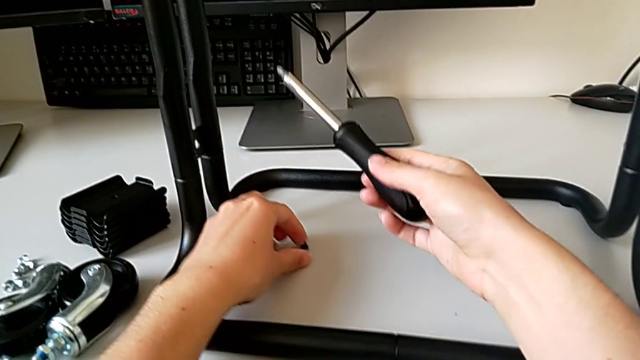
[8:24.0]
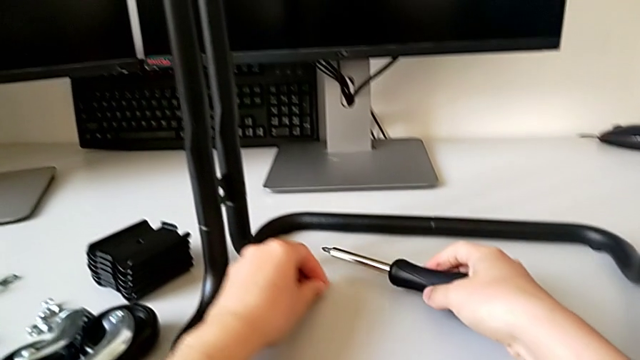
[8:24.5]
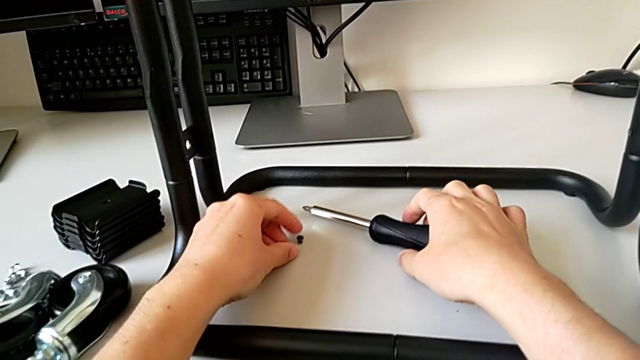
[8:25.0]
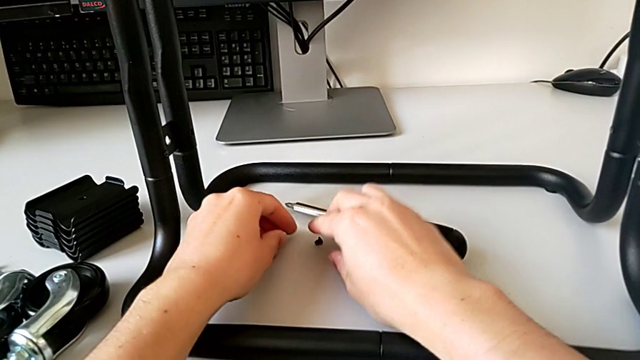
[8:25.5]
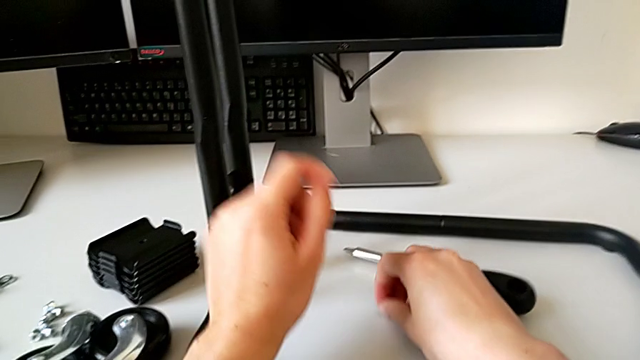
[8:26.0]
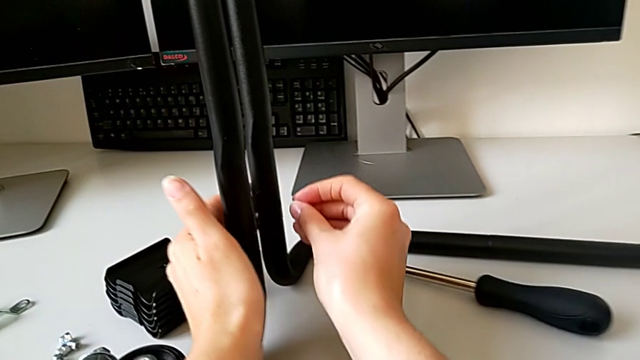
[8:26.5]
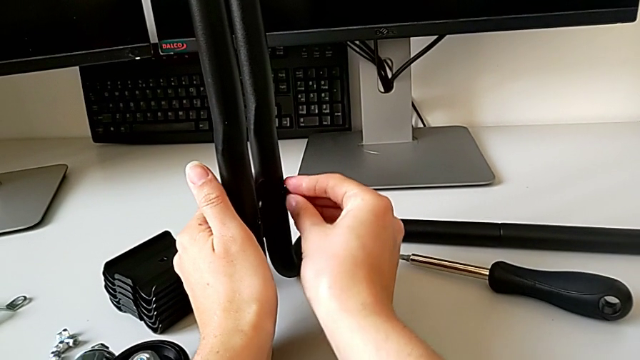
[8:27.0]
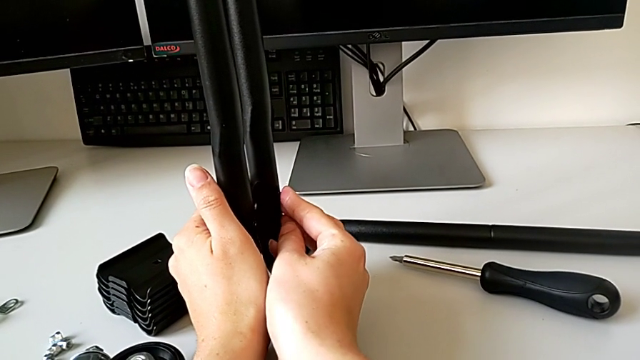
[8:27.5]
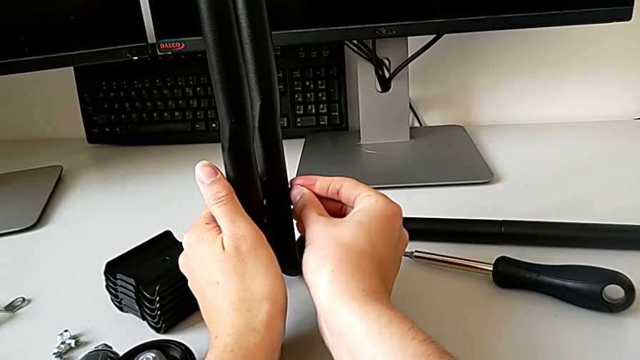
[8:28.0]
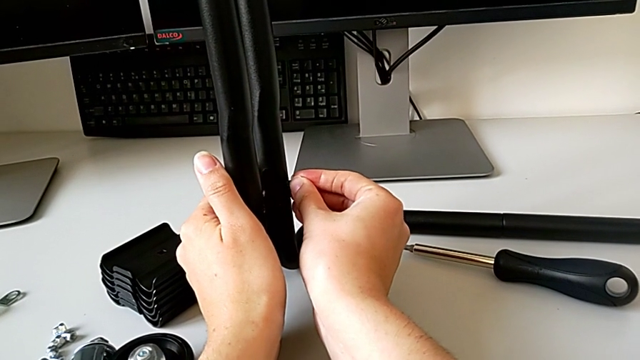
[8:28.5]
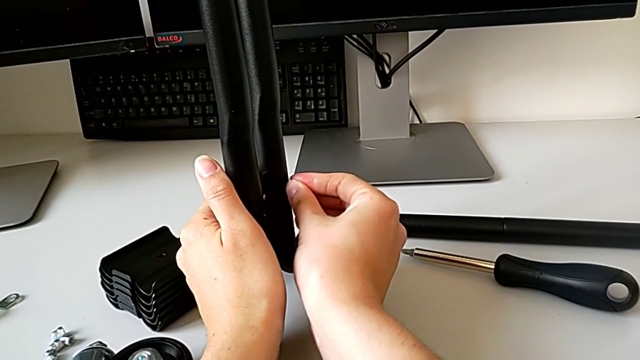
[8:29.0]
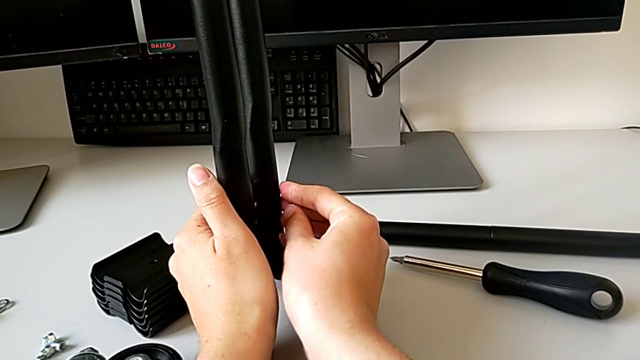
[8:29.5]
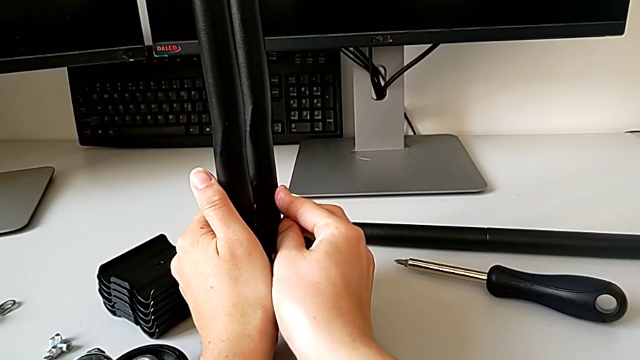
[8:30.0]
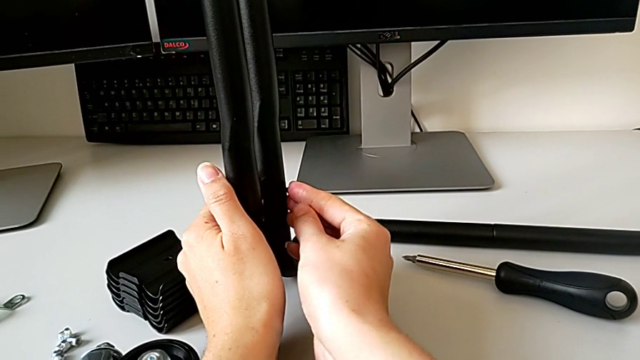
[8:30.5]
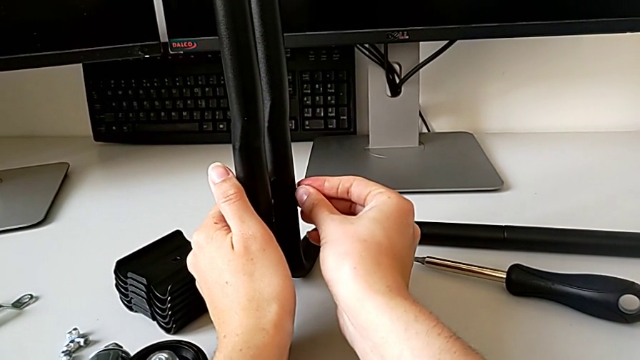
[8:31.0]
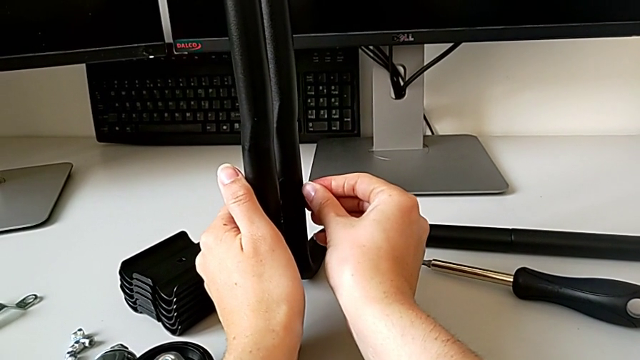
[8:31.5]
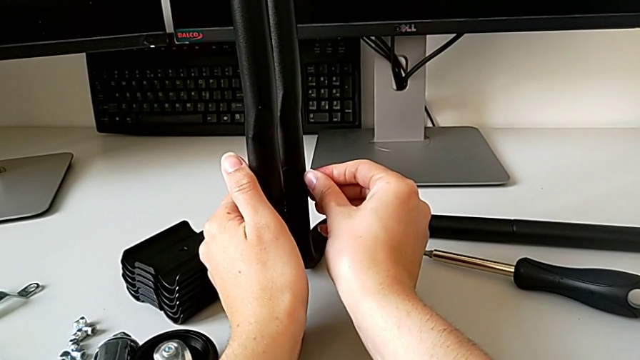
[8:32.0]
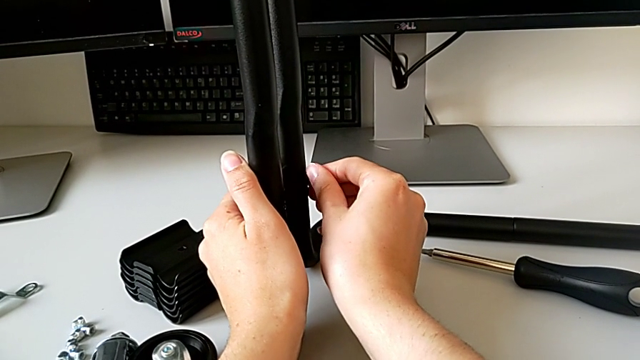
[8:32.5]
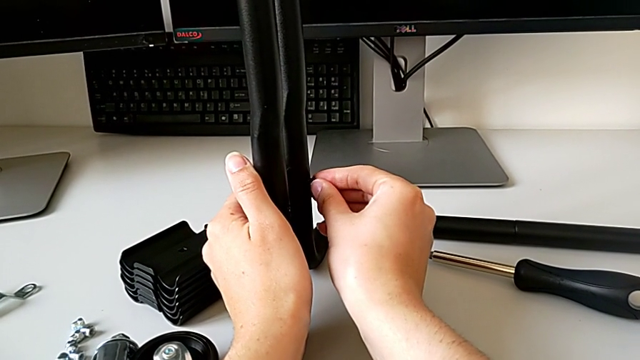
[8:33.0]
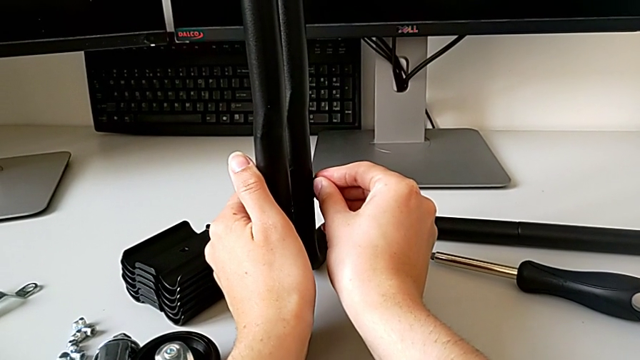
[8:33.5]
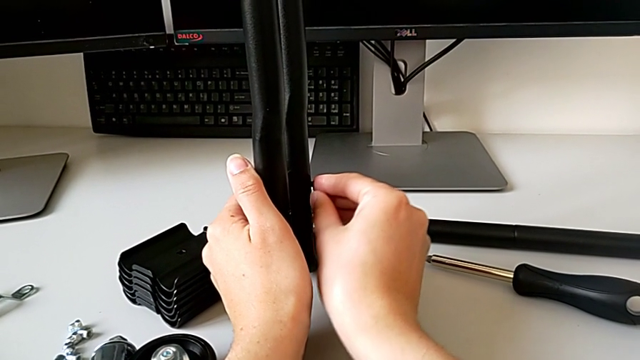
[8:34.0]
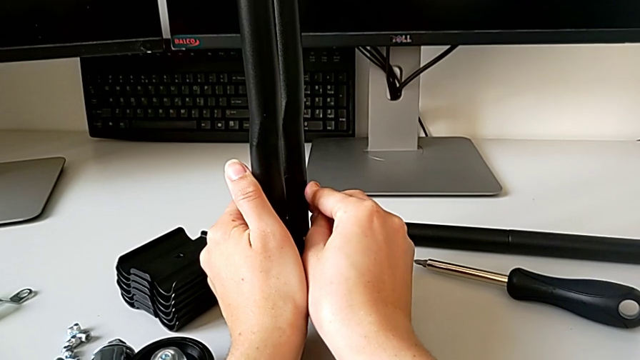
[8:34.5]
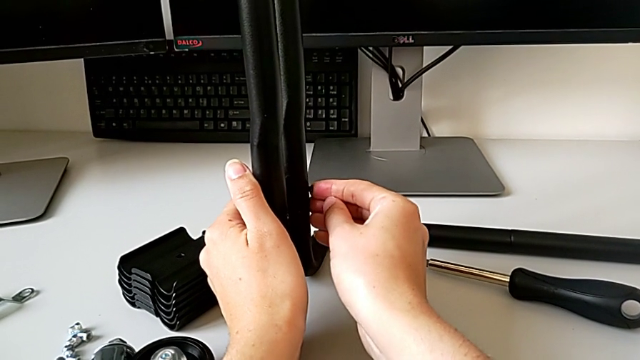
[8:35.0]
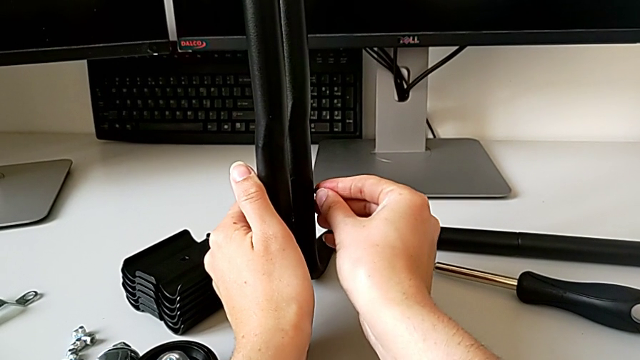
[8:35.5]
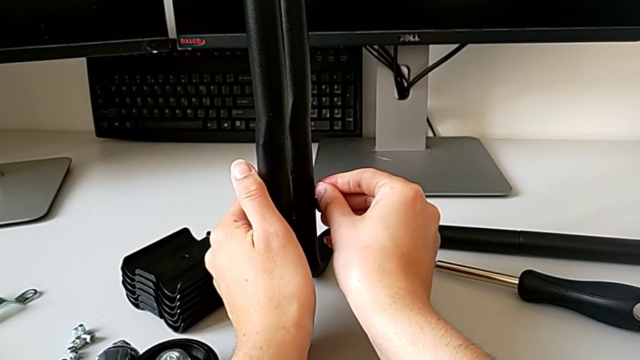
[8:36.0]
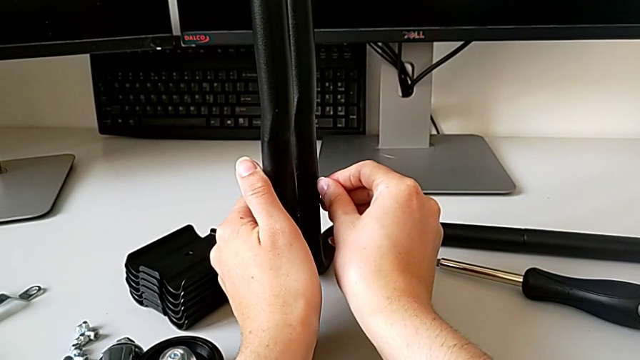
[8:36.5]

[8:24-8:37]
The camera wearer is assembling the frame. They grab the fourth screw and insert it.

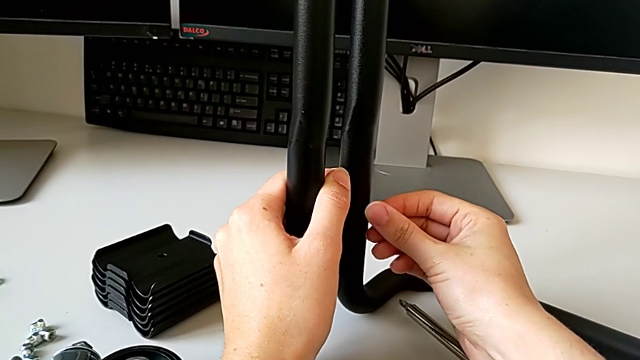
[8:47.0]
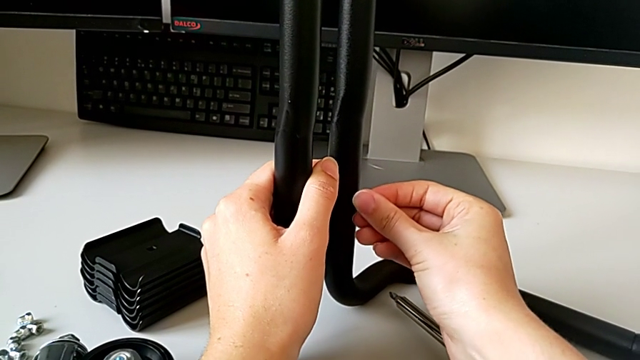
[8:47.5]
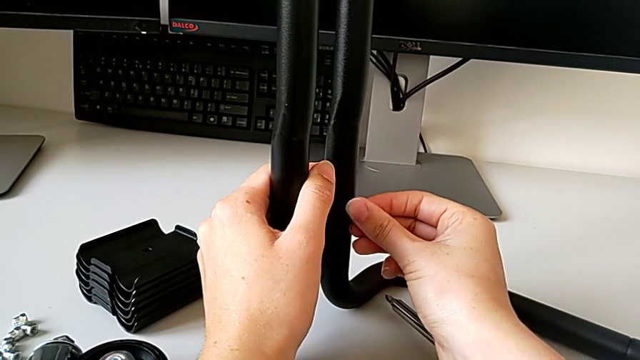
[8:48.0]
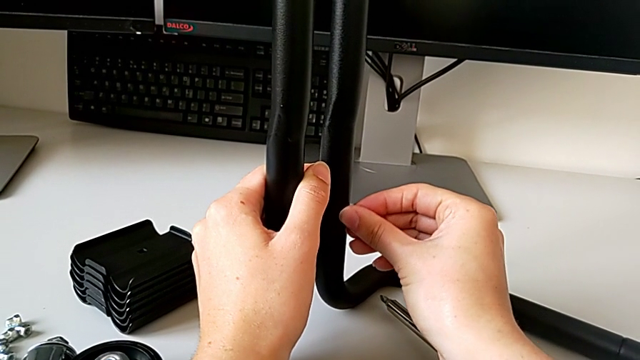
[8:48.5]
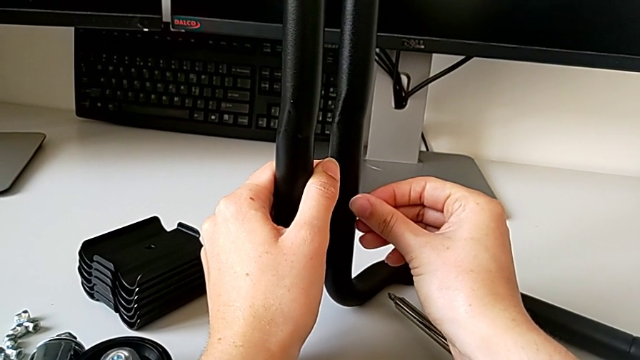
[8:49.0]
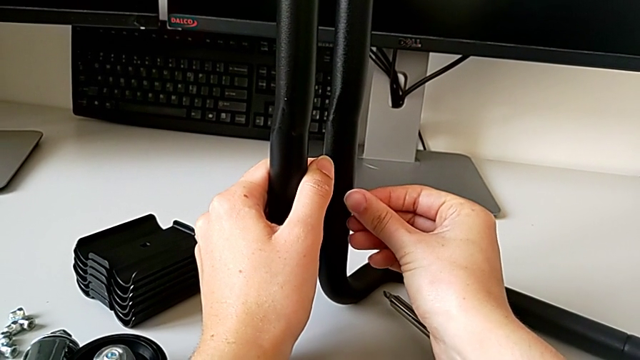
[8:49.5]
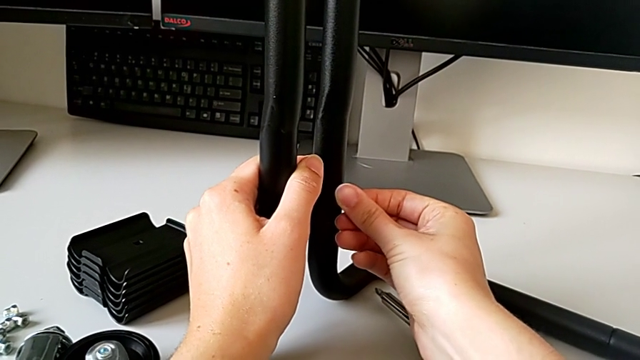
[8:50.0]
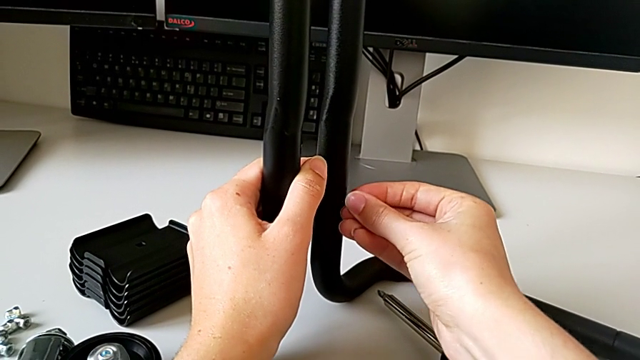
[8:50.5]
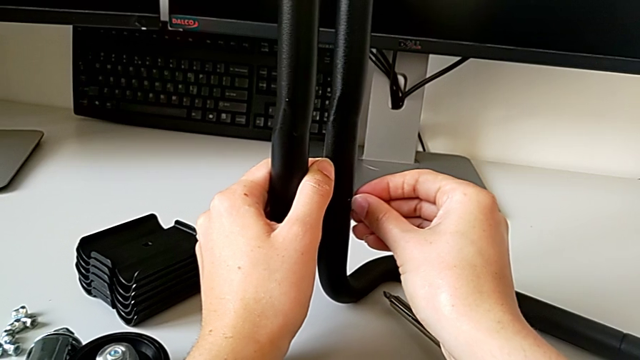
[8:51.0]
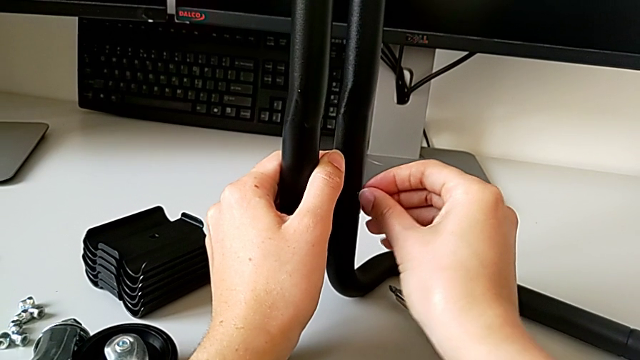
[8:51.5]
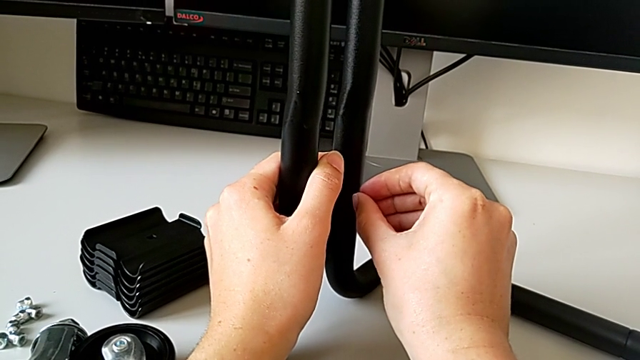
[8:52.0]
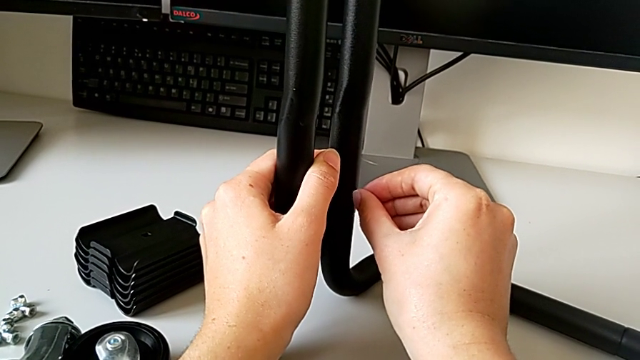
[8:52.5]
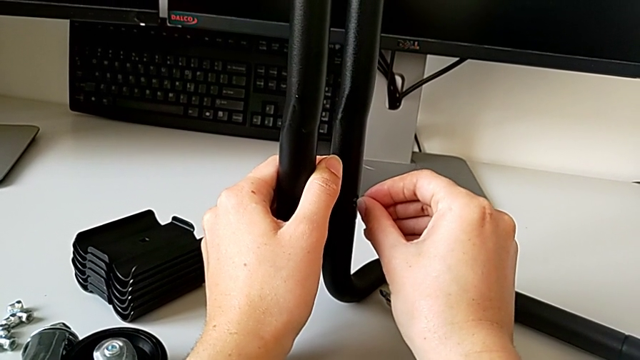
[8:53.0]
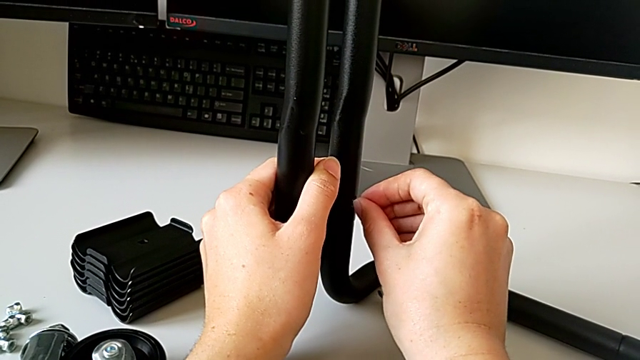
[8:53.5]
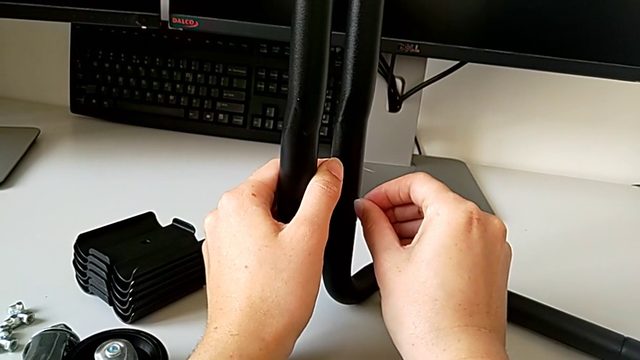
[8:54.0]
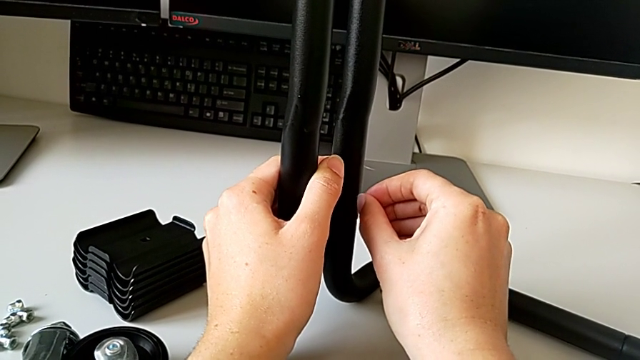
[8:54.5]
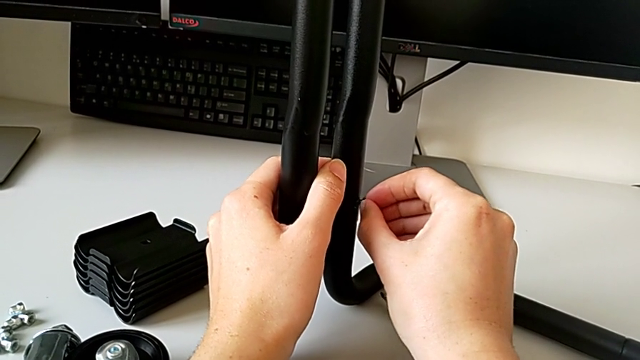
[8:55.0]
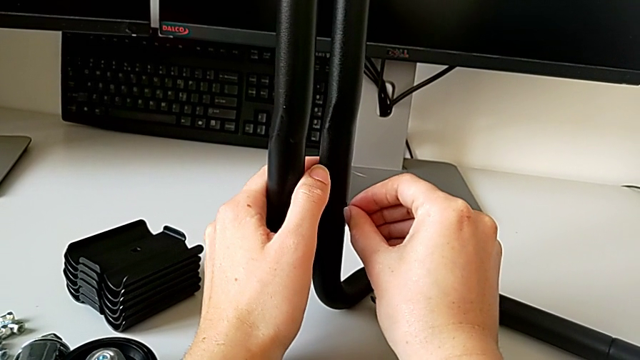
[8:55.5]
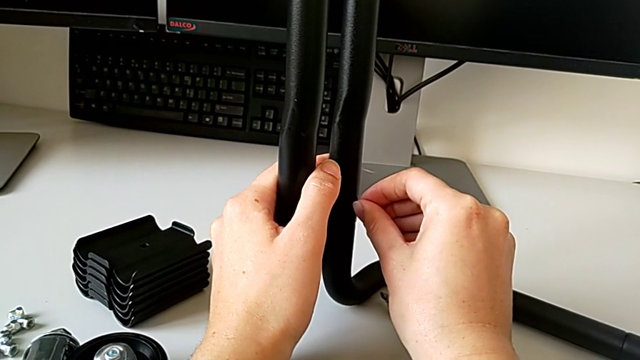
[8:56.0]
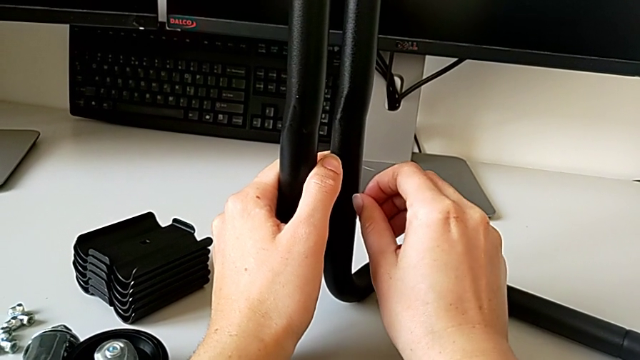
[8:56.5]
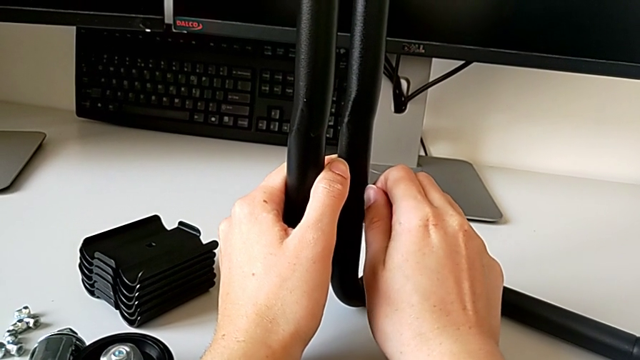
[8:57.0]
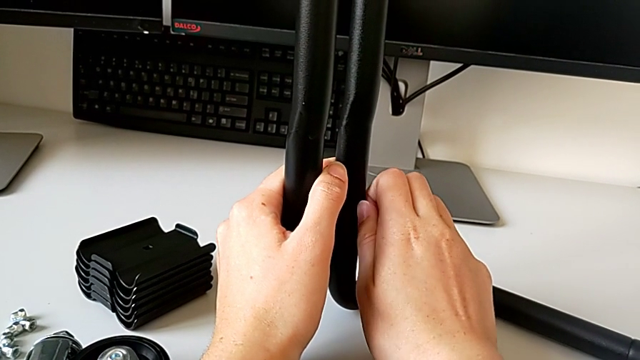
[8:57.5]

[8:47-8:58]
The camera wearer is assembling the frame. They align the fourth screw and begin to screw it.
